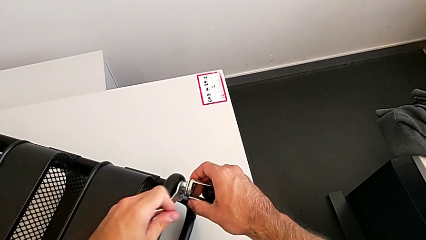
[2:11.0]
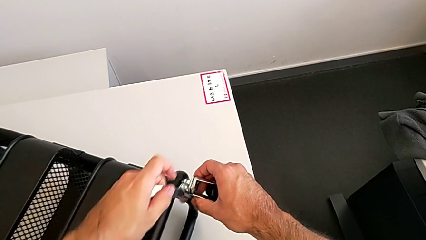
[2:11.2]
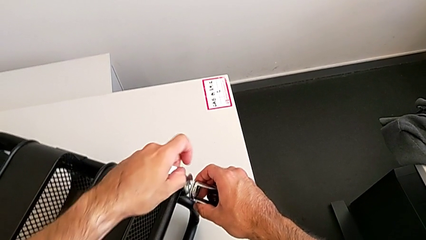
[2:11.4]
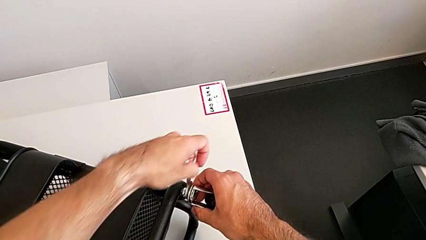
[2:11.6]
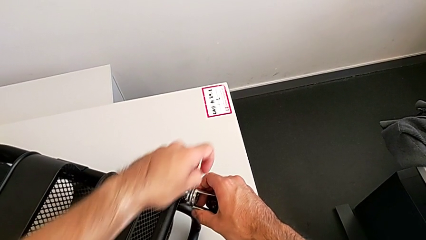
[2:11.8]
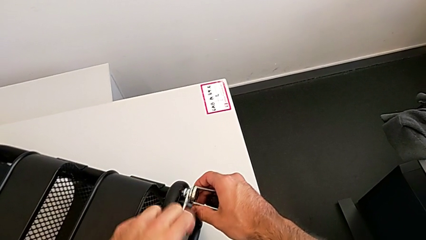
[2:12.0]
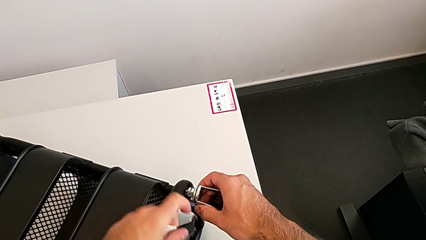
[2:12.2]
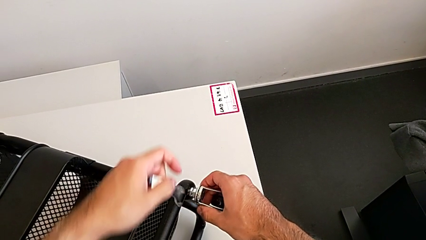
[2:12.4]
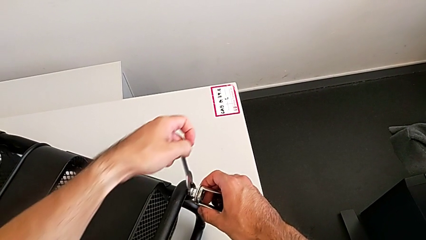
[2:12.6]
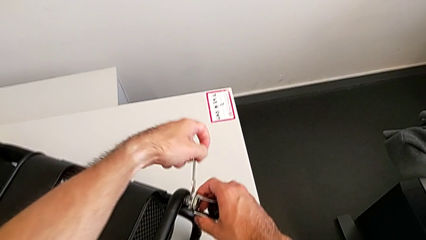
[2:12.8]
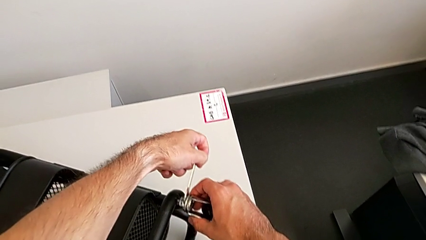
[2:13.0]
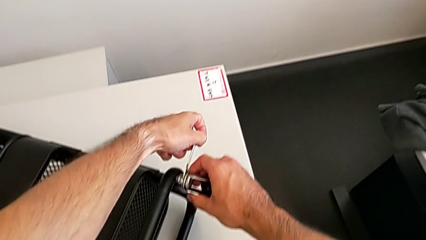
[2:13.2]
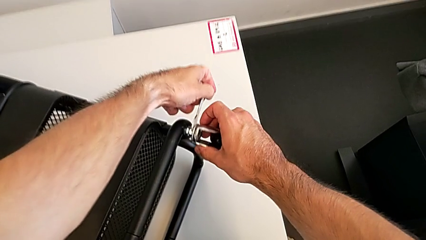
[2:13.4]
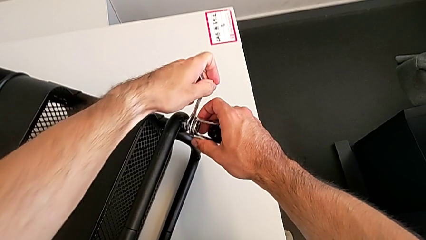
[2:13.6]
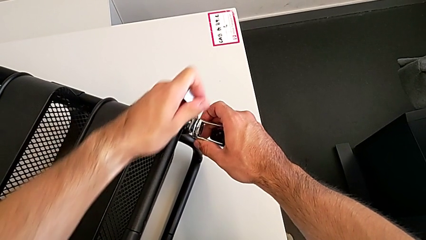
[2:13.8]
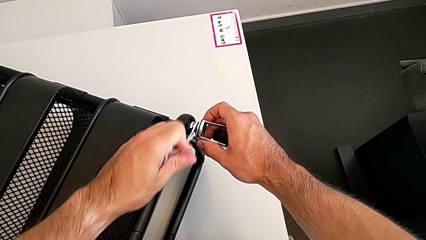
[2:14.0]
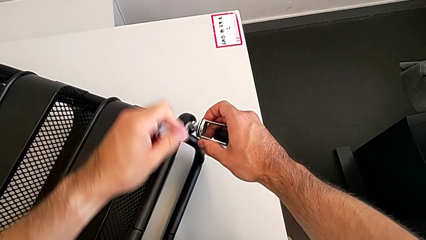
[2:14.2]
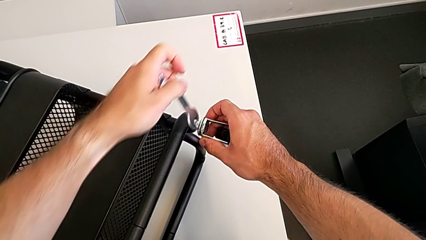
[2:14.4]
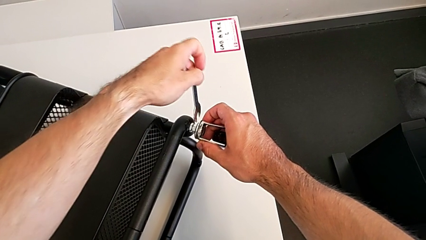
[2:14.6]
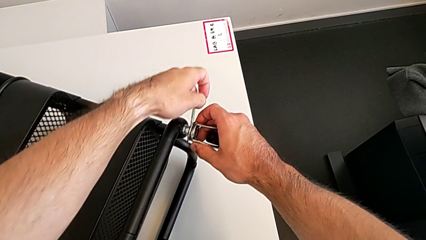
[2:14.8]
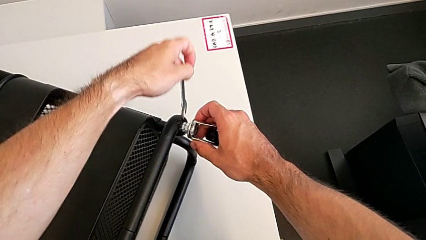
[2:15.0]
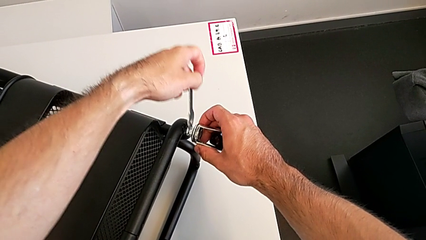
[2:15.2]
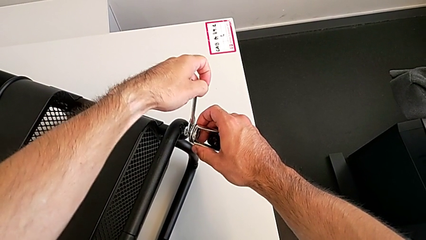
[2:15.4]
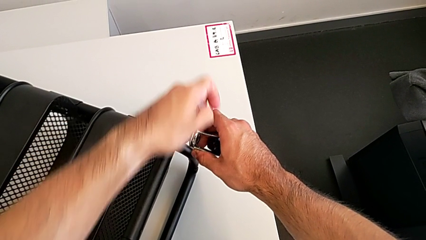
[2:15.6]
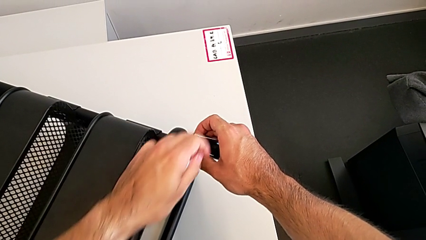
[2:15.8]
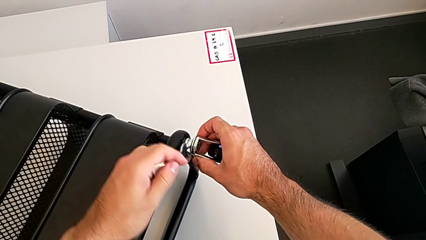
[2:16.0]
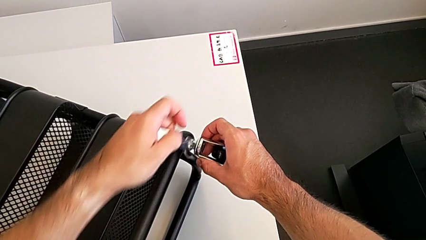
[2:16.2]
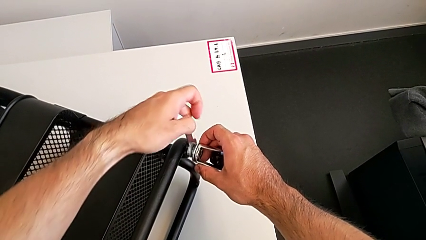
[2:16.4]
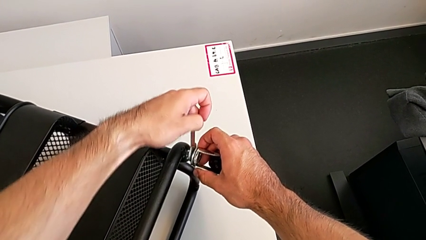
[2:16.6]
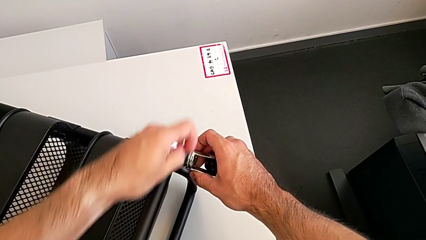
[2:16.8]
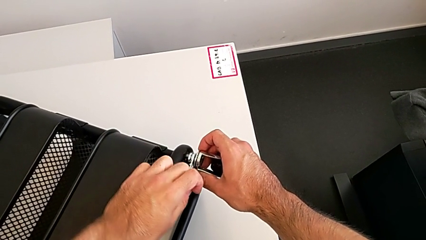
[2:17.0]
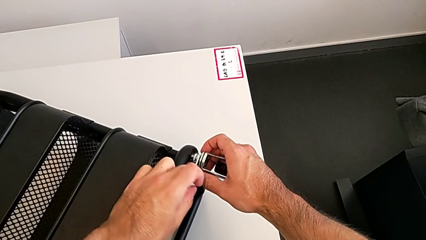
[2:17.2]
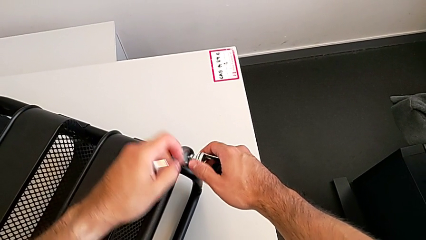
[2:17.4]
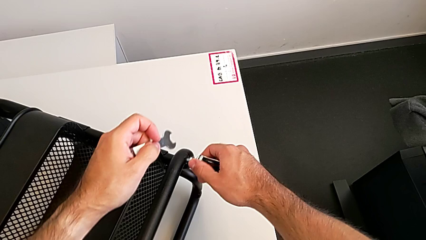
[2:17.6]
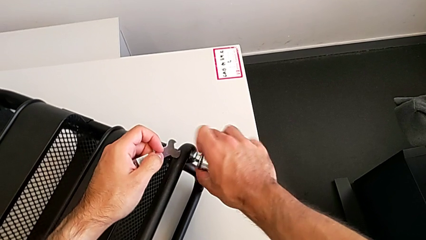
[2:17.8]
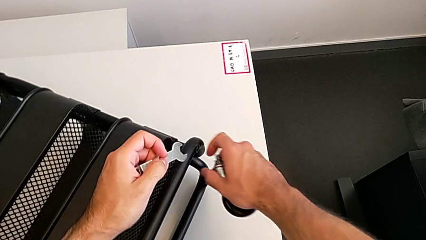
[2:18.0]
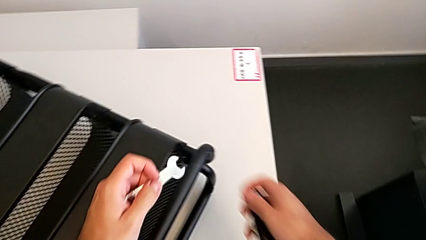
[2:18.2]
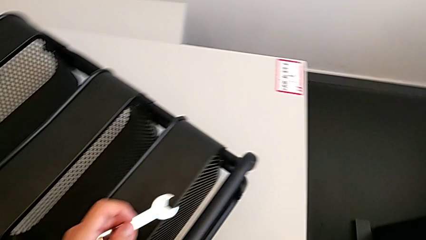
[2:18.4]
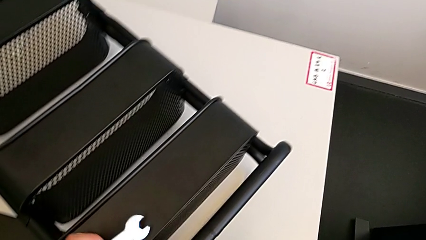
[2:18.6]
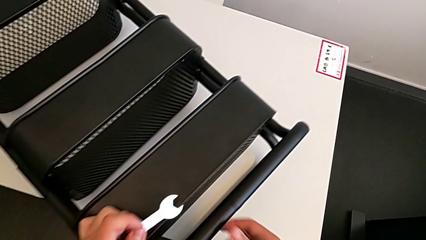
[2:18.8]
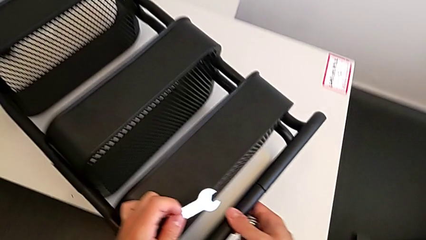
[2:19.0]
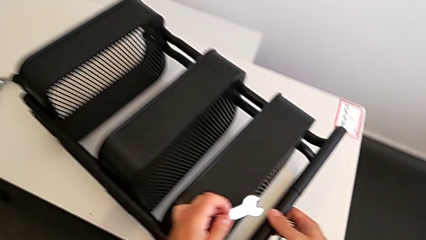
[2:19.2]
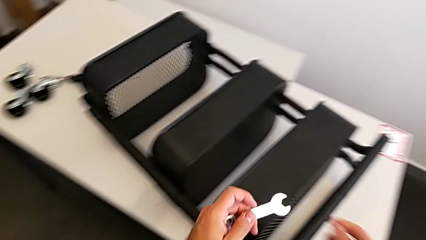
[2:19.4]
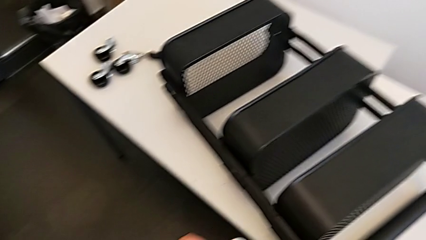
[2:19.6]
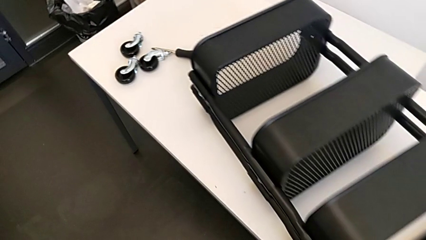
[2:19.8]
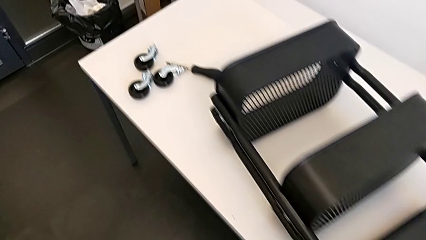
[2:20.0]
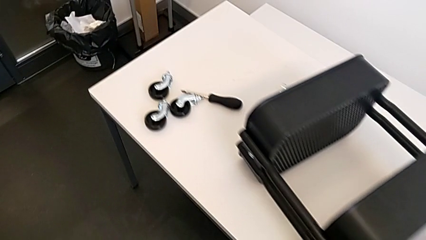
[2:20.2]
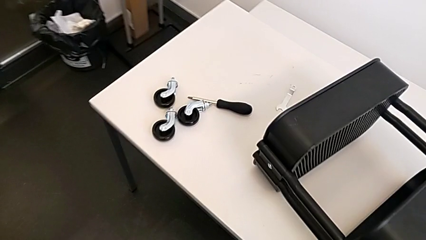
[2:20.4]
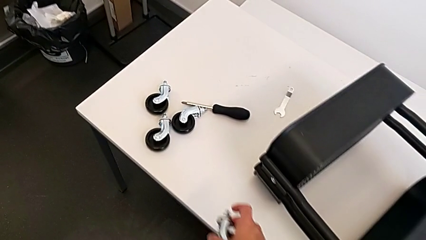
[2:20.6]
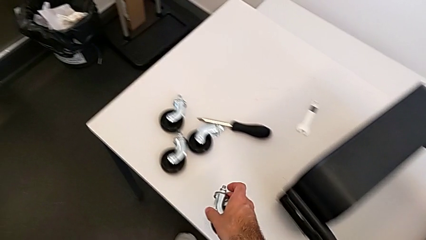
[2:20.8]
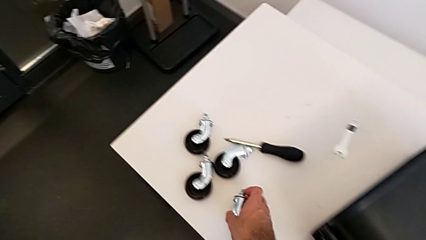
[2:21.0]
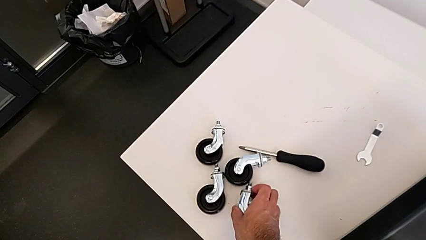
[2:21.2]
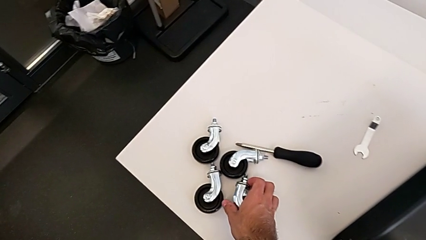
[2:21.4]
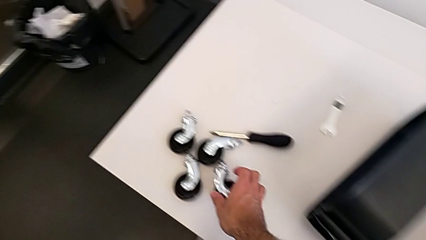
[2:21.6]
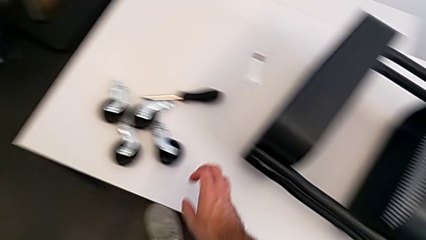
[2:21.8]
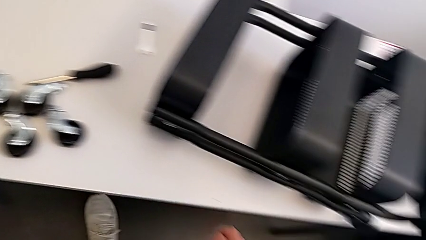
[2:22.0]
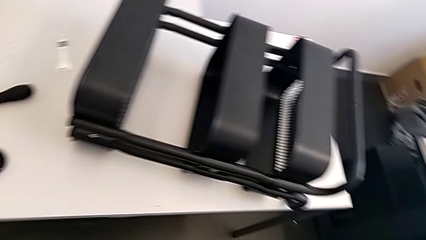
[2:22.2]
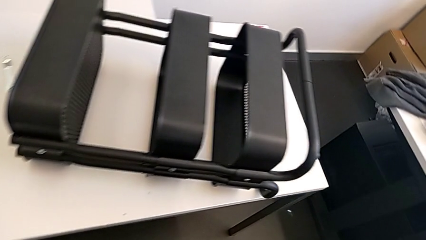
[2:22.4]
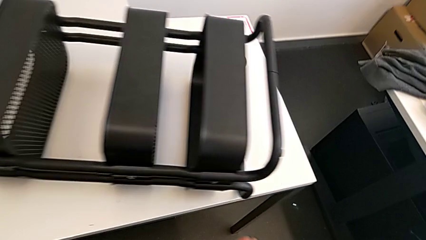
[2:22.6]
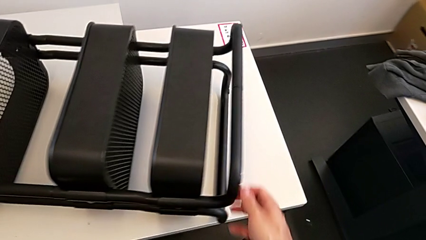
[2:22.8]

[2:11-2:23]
The camera wearer is disassembling the fourth wheel. They keep unscrewing the fourth wheel, disassemble it, slide the utility cart and place the fourth wheel.

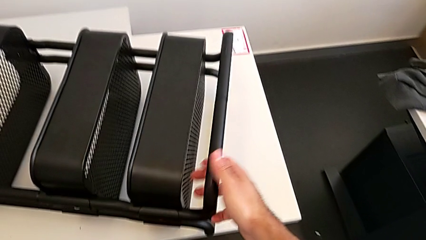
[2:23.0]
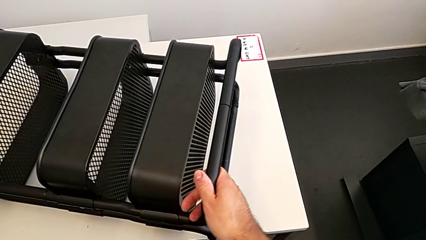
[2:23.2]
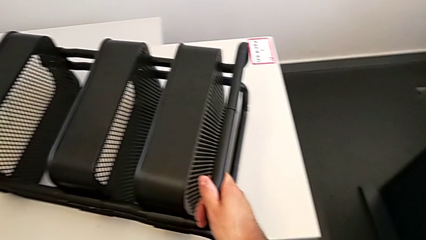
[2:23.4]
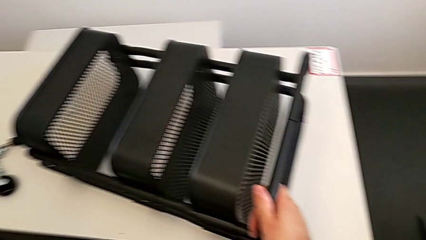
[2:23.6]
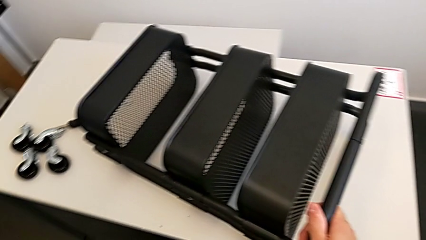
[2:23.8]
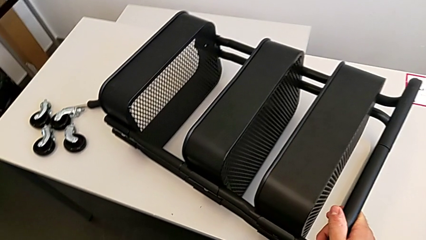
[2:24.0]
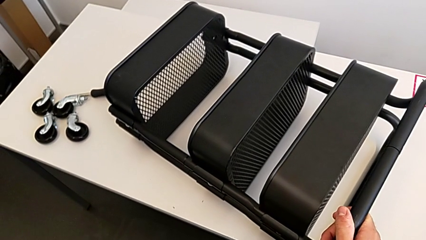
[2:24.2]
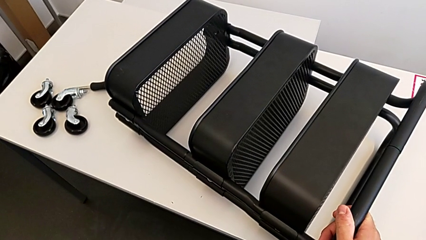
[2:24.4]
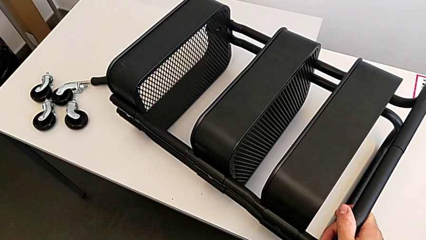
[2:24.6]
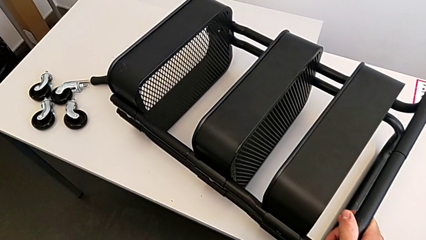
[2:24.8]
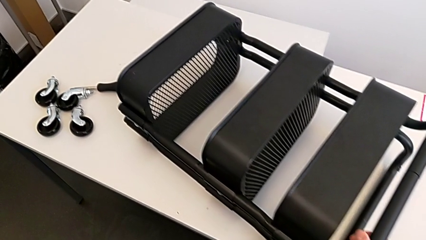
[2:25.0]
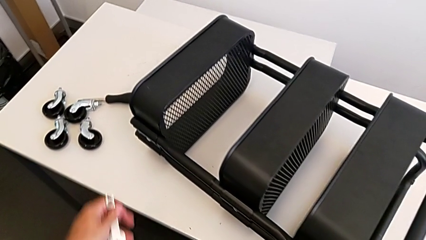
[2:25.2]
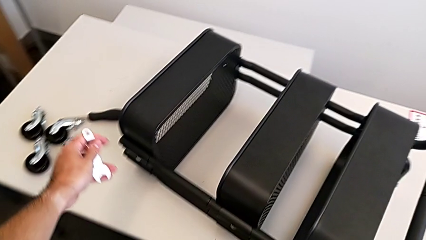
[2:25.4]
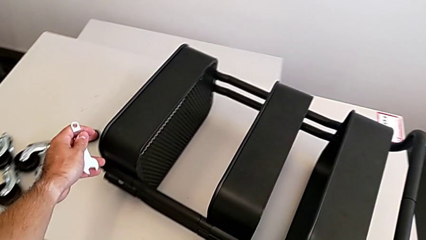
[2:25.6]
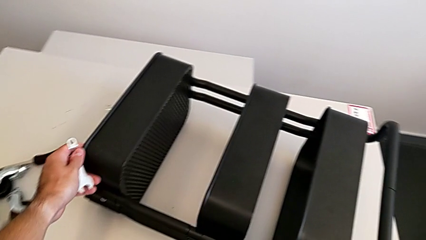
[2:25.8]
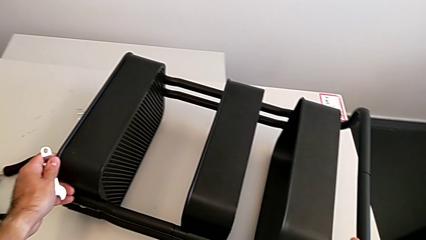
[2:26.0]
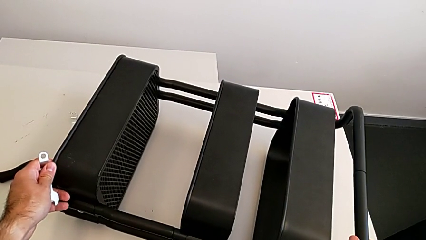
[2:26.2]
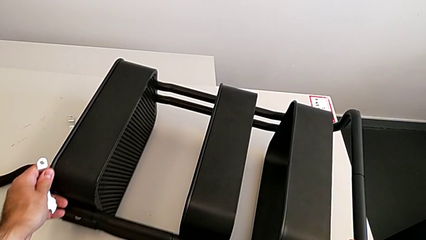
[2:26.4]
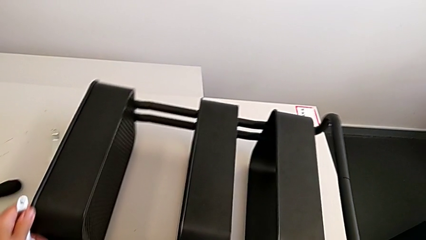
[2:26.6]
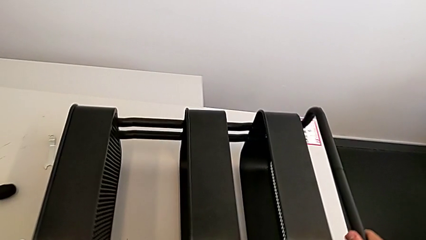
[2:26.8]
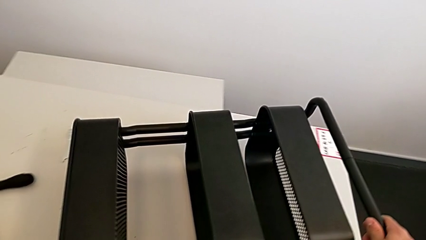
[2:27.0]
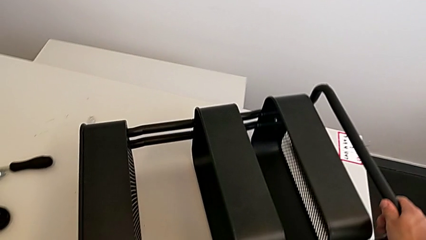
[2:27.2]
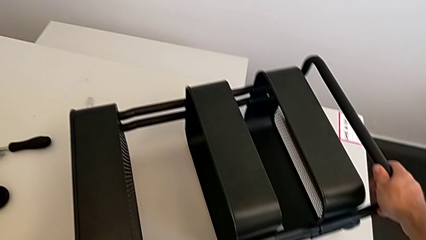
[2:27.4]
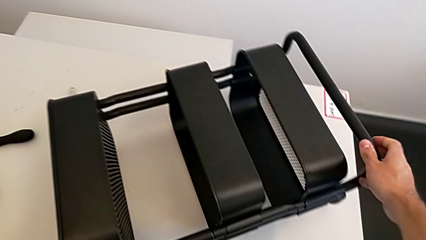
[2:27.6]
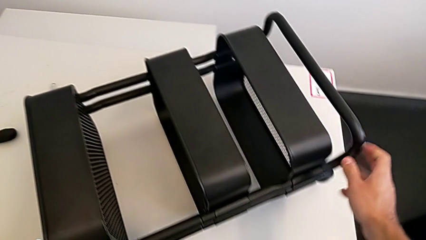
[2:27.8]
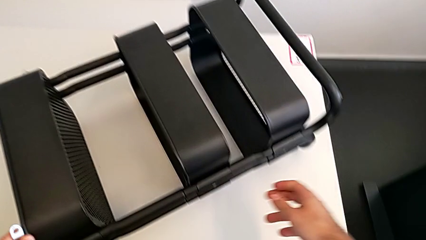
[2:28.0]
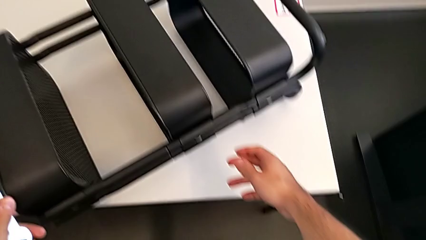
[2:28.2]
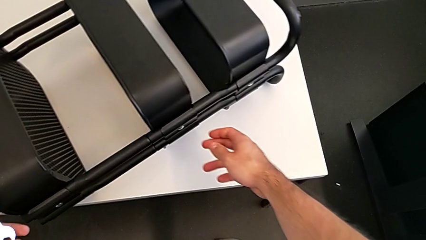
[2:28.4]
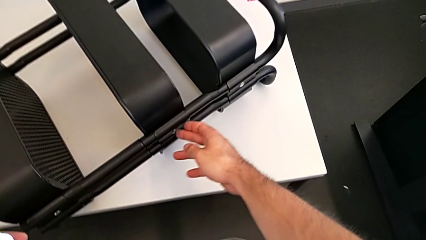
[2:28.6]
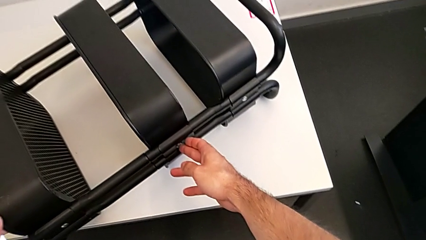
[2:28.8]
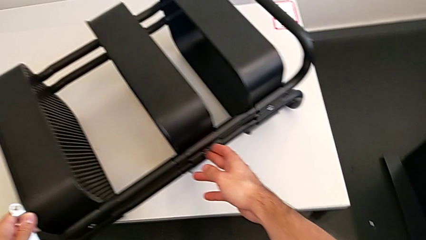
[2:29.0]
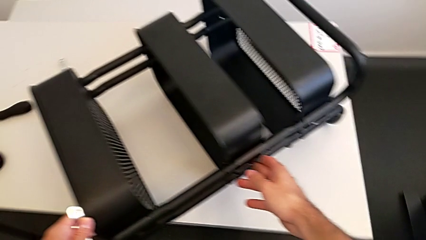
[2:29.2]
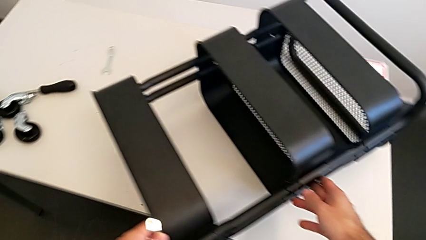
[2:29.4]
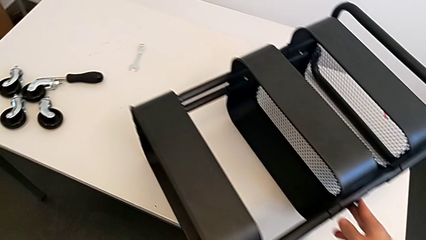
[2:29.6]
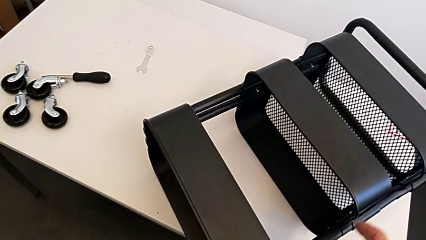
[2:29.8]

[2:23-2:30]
The camera wearer is unscrewing the left hexagon cap nut of the middle tray. They inspect the utility cart and begin to rotate it.
